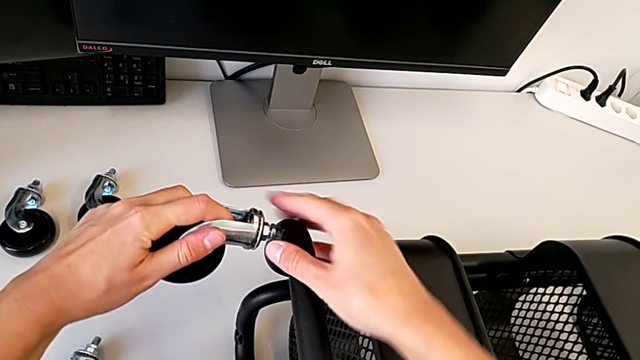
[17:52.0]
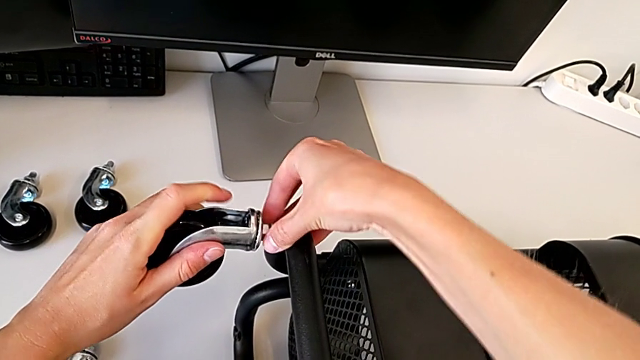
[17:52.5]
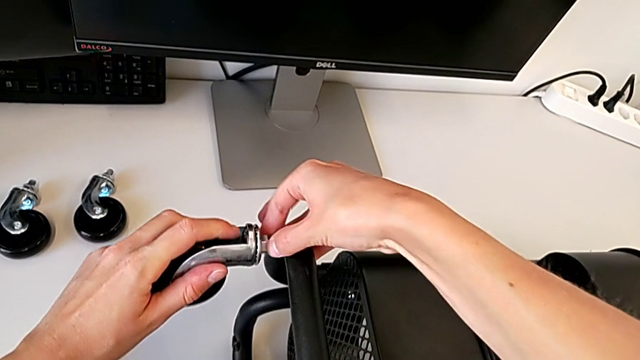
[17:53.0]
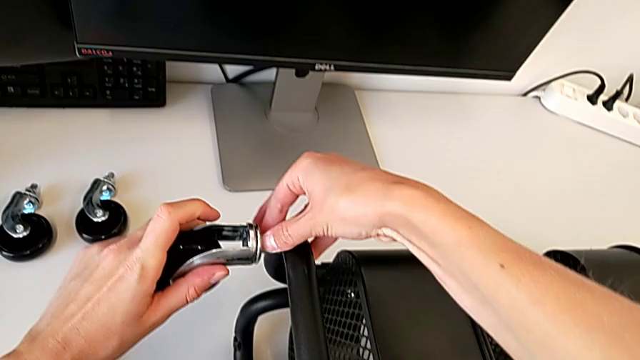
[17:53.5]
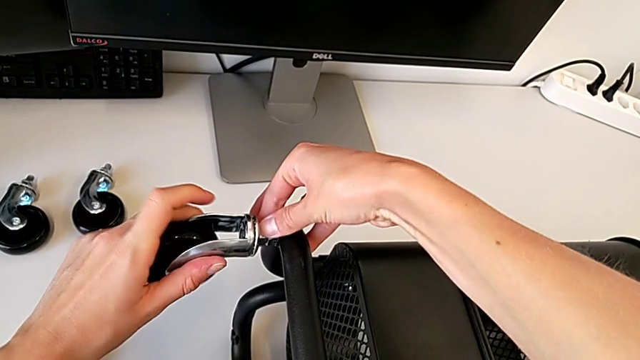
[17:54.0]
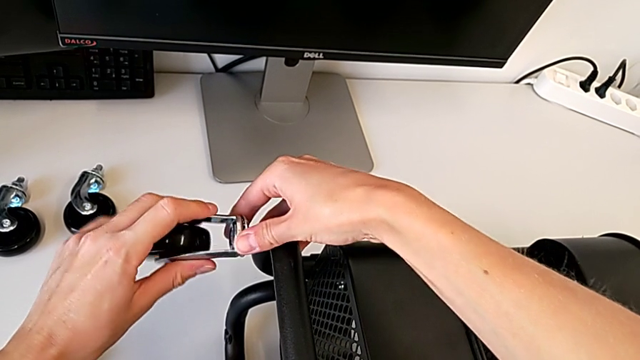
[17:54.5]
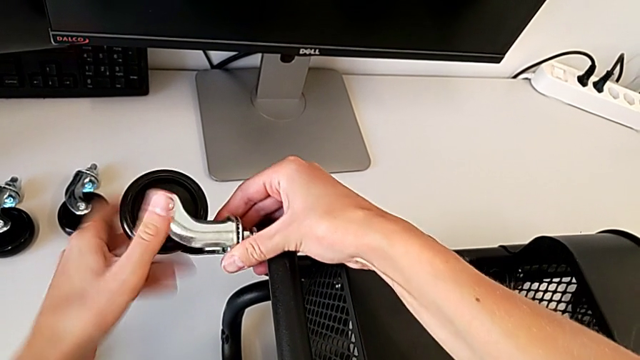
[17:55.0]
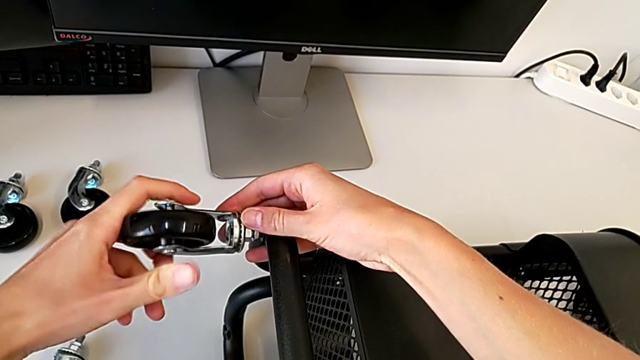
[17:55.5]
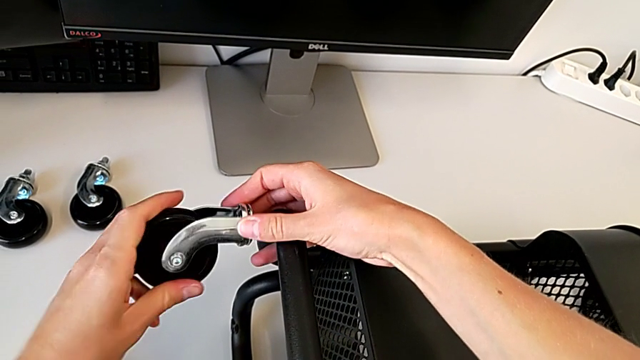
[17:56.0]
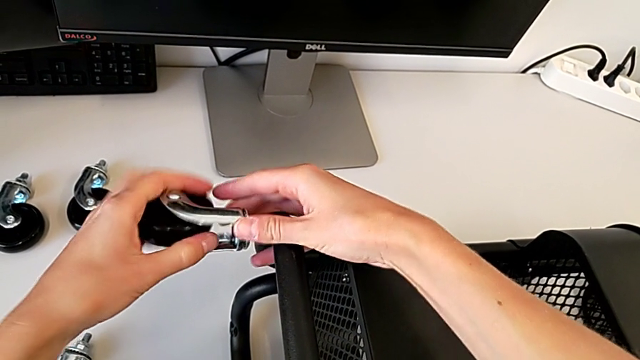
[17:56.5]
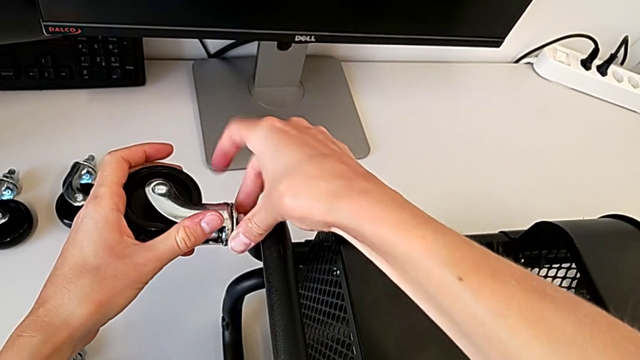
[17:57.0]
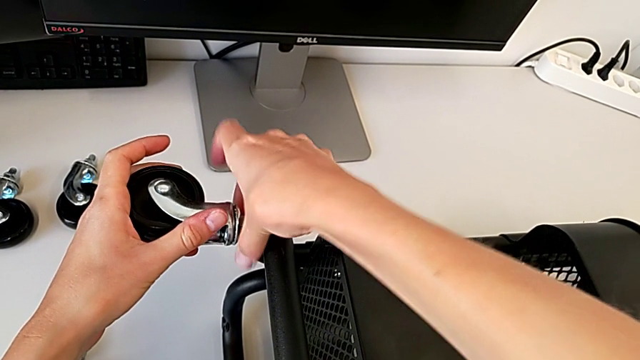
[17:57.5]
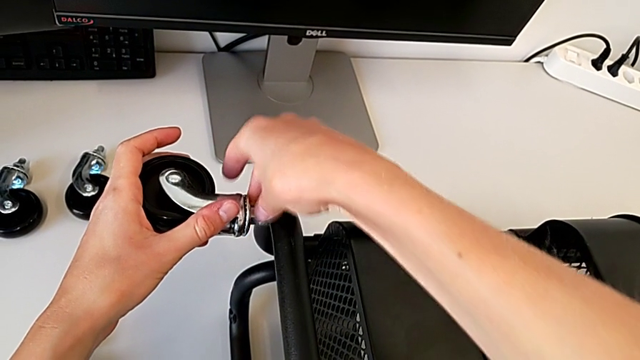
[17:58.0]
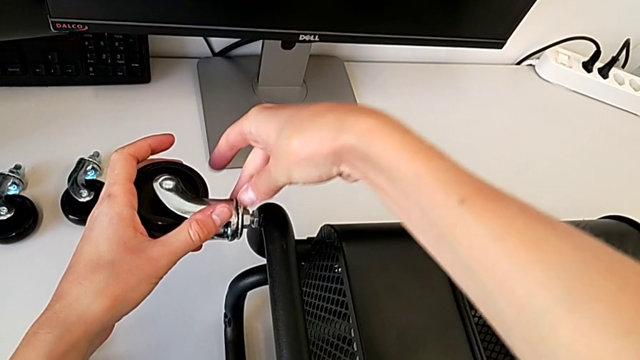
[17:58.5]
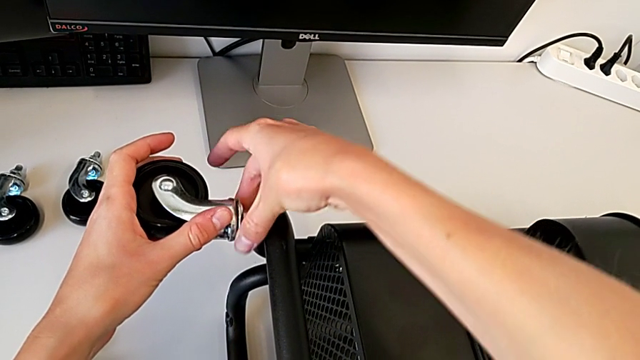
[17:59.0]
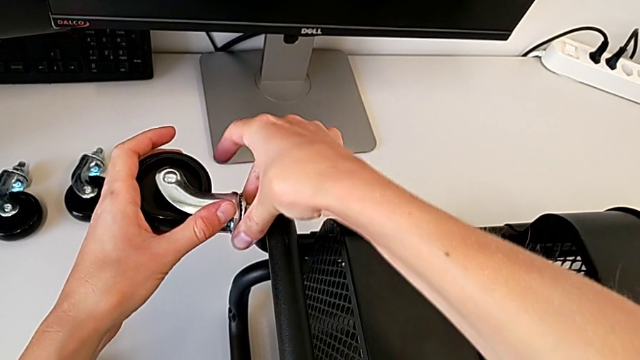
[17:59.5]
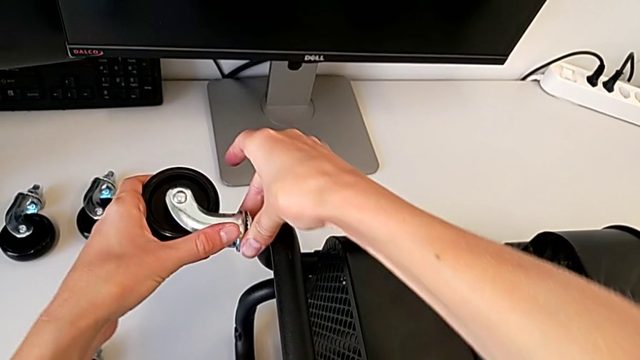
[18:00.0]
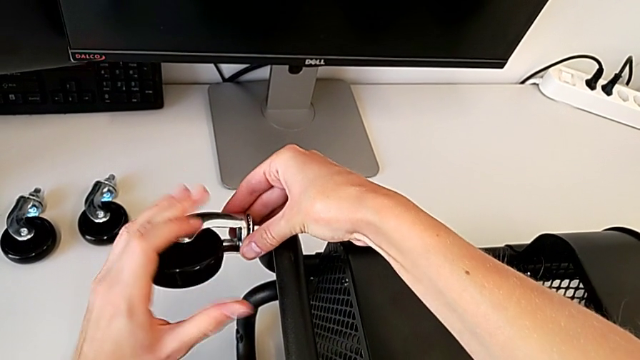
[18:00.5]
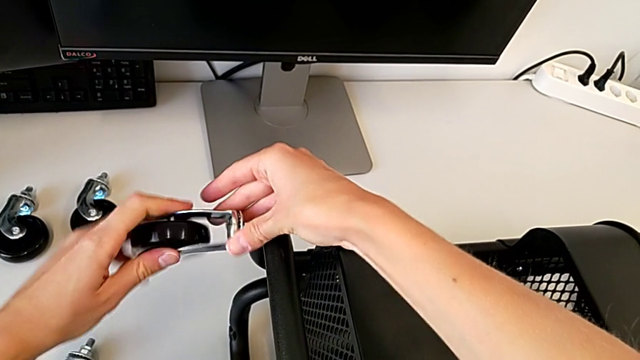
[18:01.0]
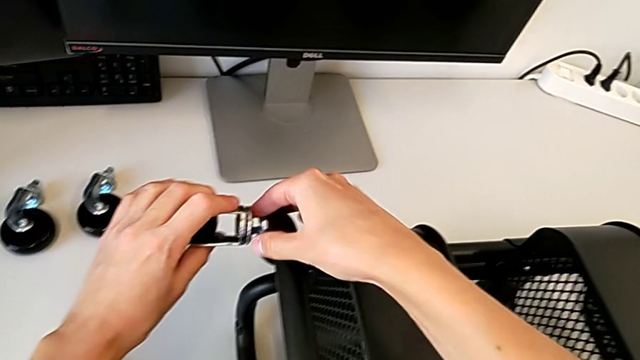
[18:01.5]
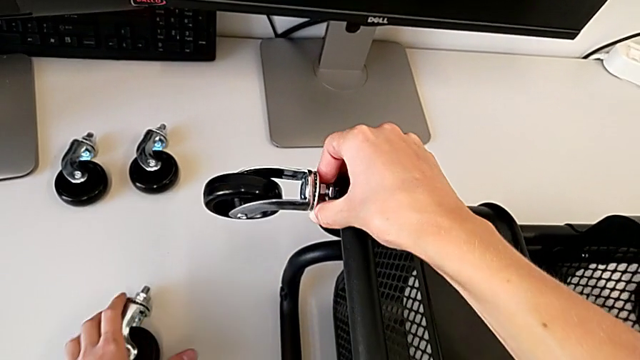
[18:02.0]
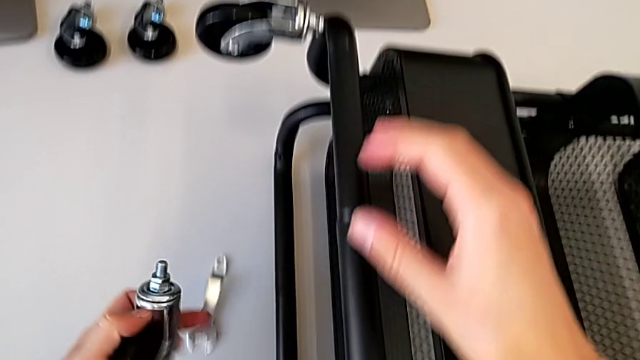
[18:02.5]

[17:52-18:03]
The camera wearer is attaching the wheels to the base frame. They keep screwing the first wheel and grab the second wheel.

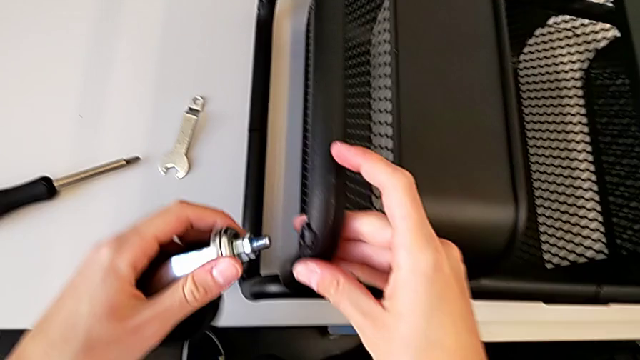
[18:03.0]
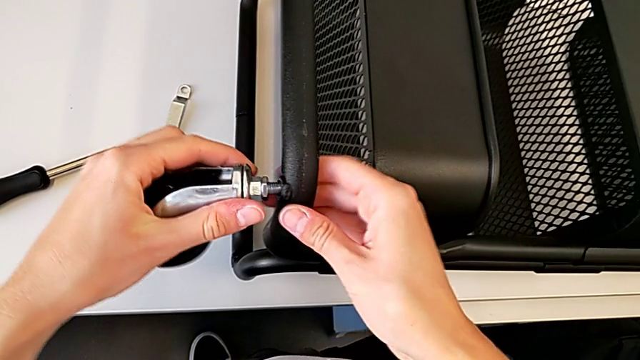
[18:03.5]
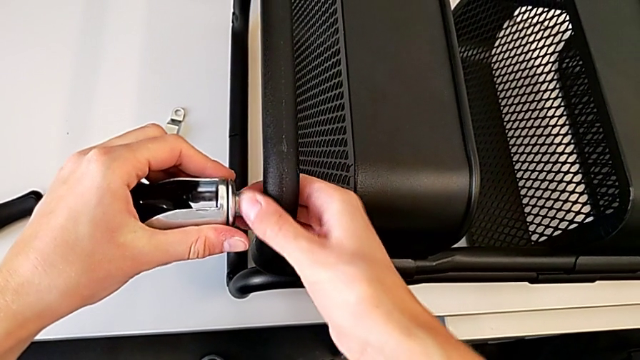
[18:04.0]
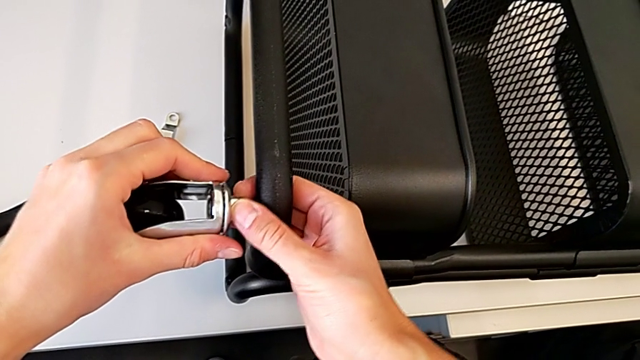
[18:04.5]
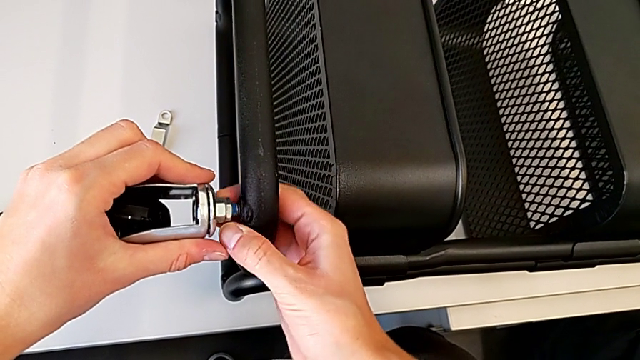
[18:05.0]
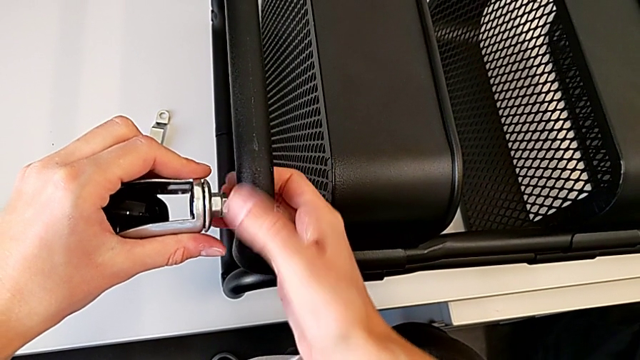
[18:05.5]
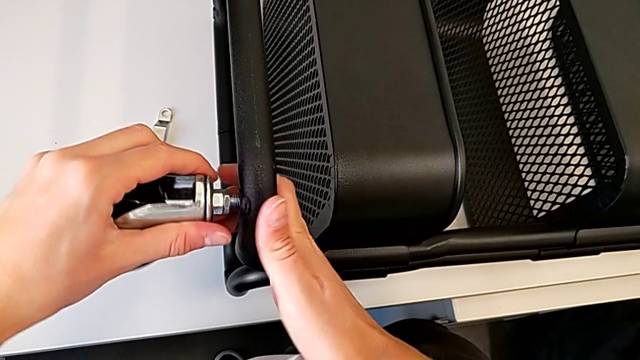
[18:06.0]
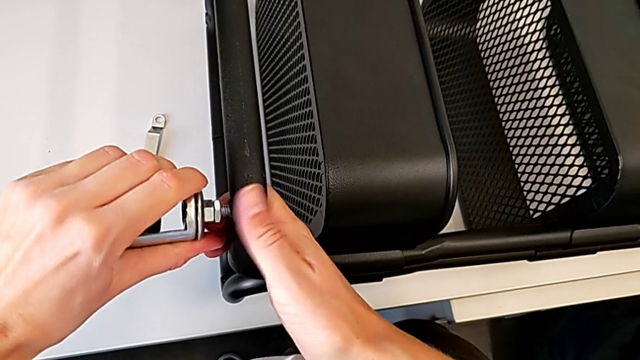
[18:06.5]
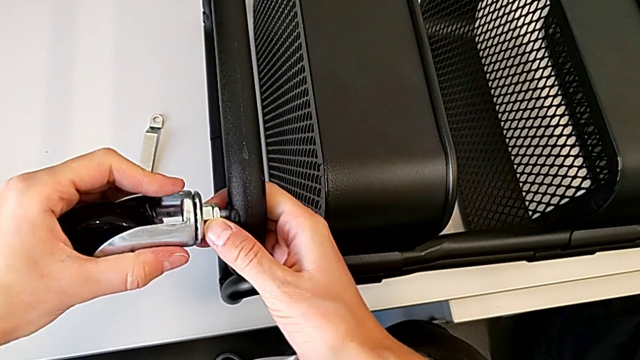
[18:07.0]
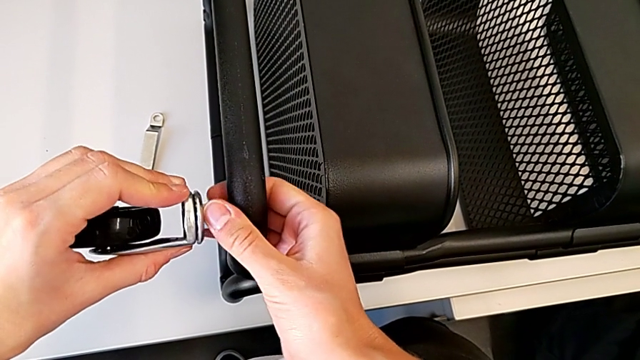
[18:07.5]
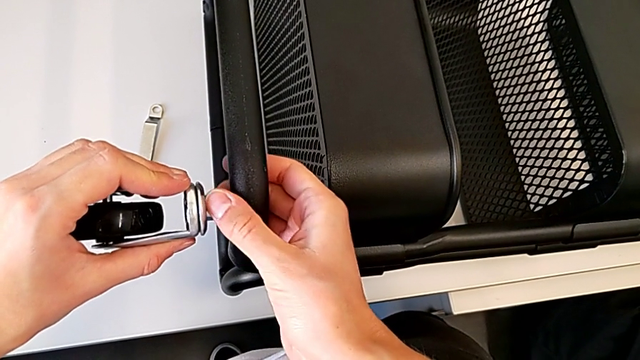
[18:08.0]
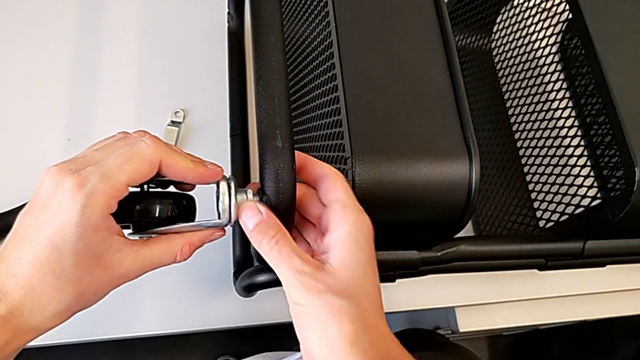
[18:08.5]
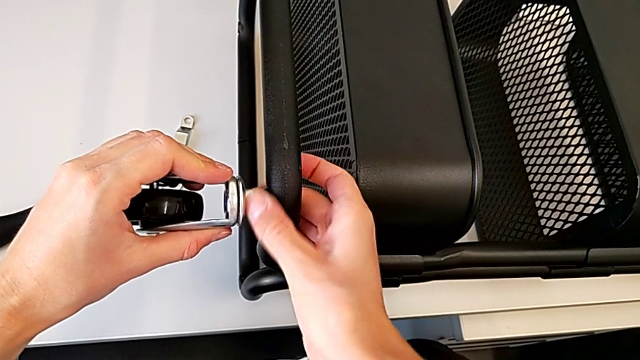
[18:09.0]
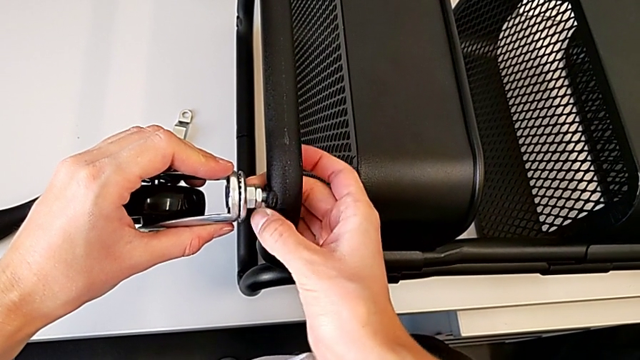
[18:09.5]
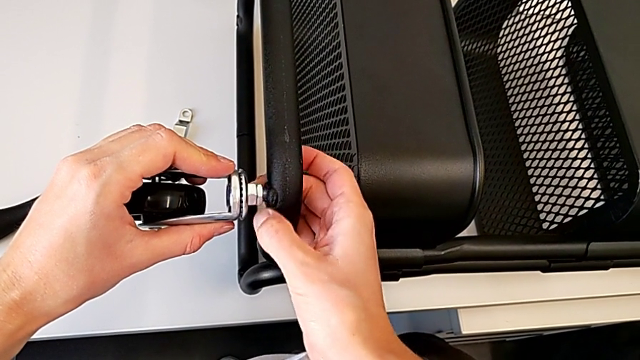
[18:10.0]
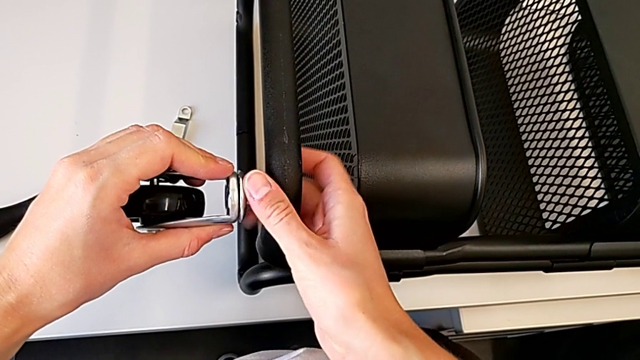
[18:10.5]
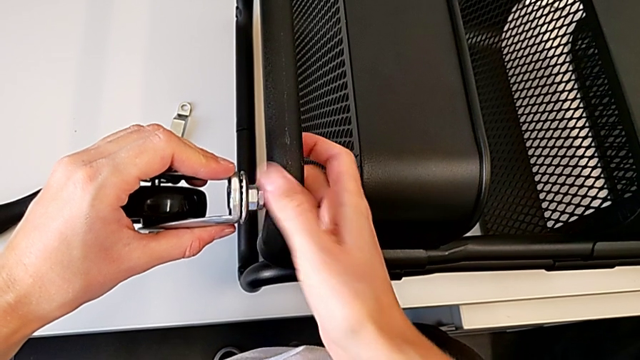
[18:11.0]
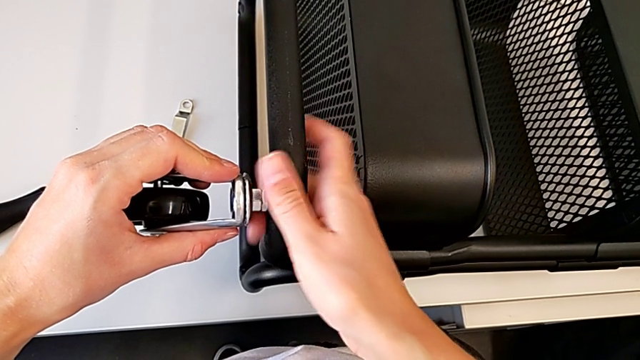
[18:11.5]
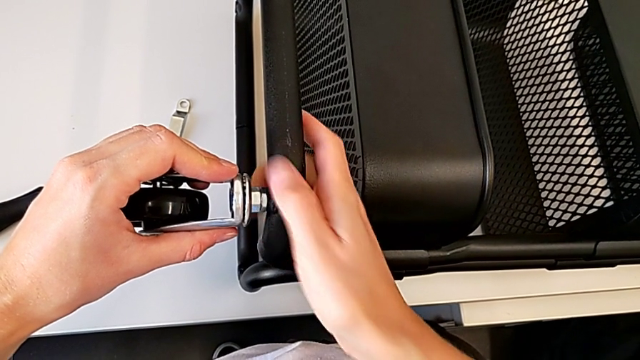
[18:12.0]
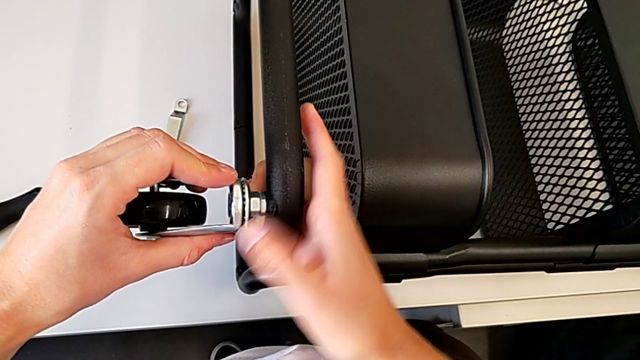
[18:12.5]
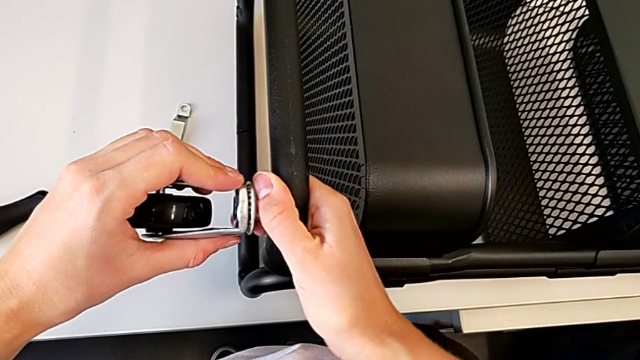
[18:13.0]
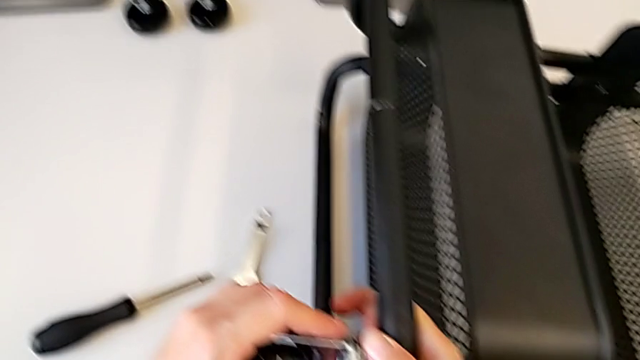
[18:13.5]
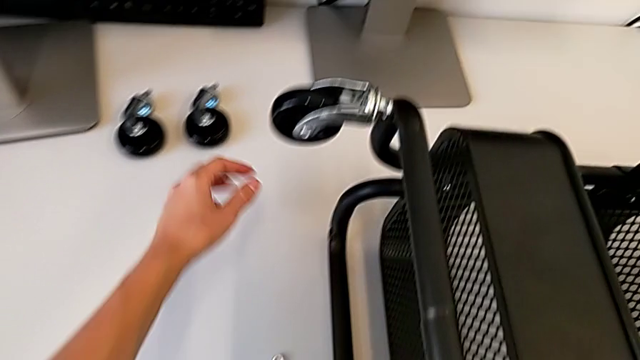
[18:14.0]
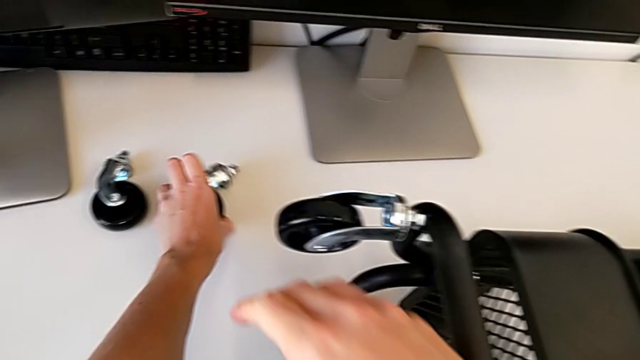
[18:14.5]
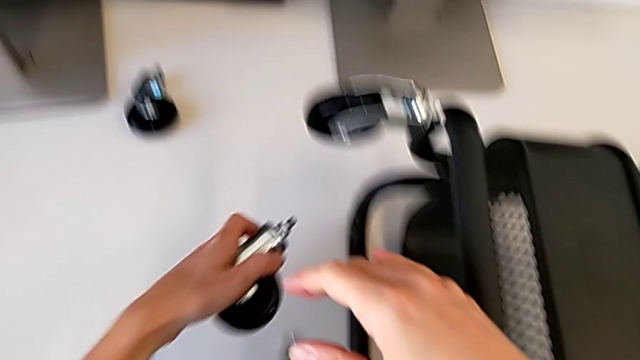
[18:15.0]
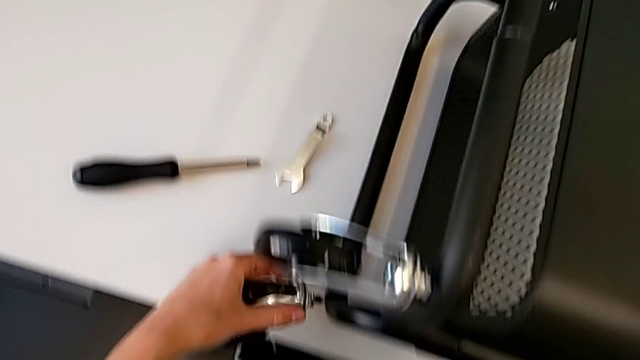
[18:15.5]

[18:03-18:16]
The camera wearer is attaching the wheels to the base frame. They screw the second wheel and begin to grab the third wheel.
